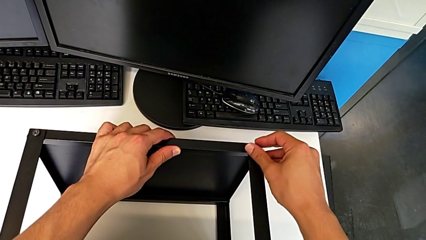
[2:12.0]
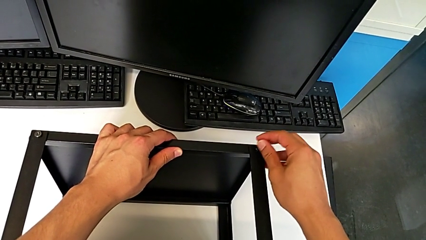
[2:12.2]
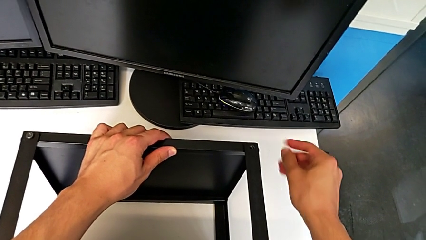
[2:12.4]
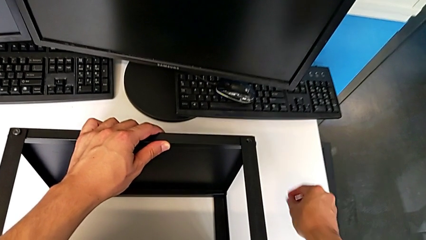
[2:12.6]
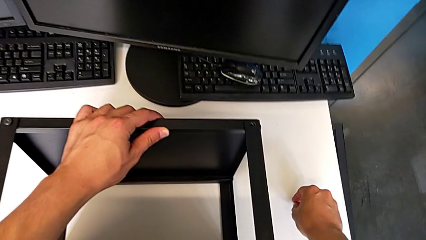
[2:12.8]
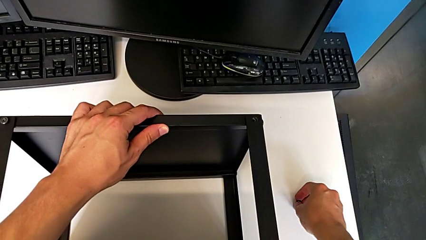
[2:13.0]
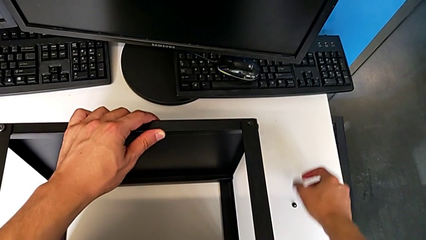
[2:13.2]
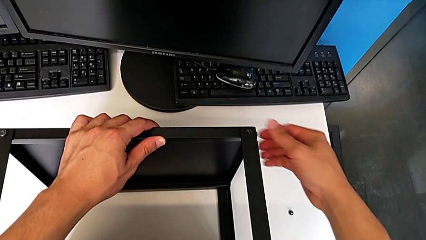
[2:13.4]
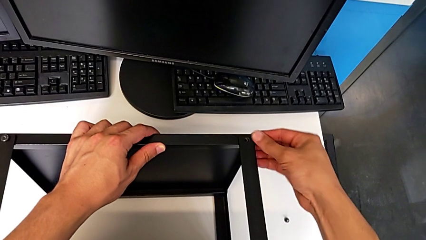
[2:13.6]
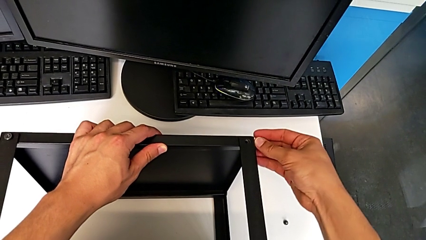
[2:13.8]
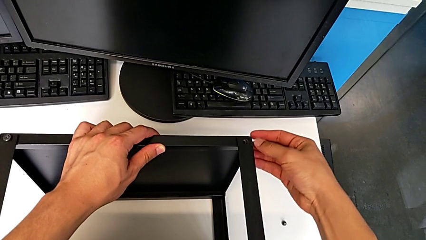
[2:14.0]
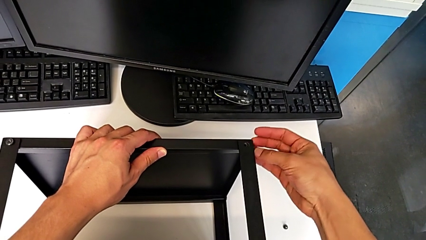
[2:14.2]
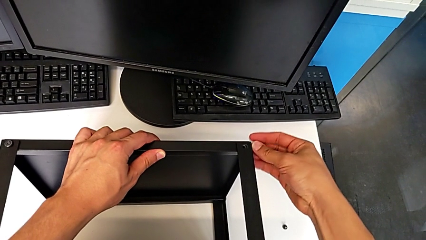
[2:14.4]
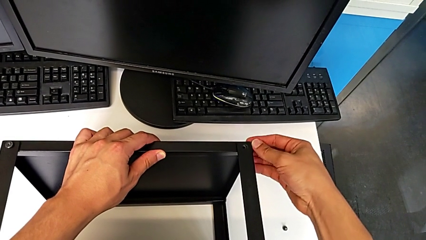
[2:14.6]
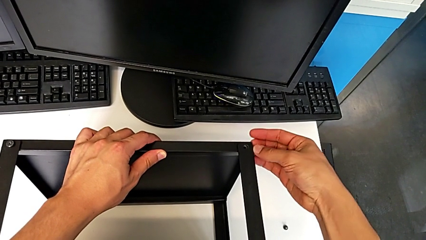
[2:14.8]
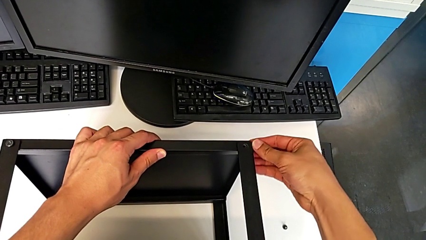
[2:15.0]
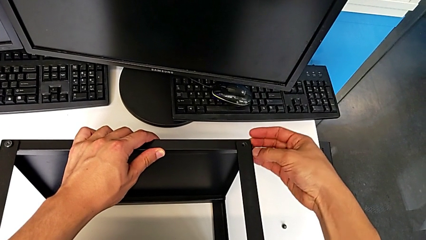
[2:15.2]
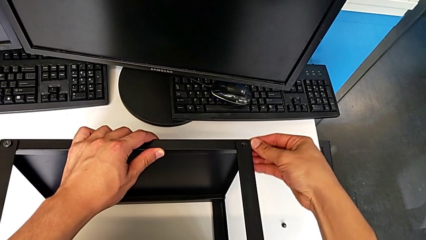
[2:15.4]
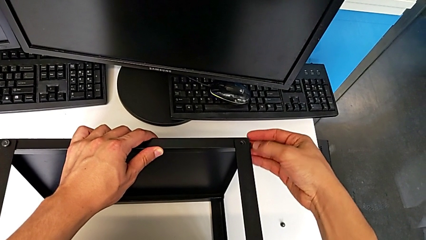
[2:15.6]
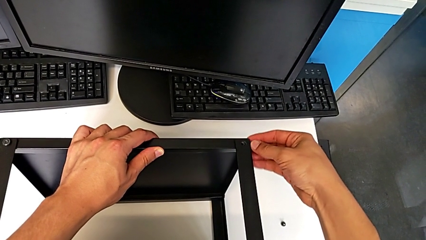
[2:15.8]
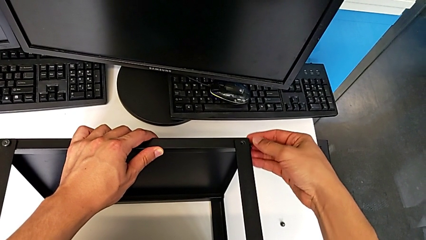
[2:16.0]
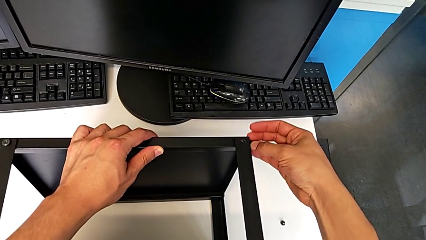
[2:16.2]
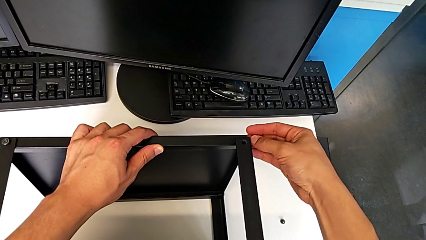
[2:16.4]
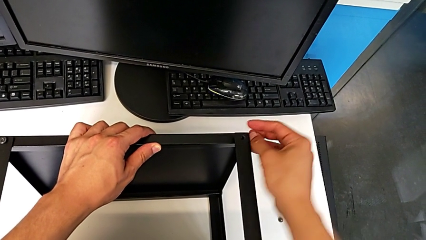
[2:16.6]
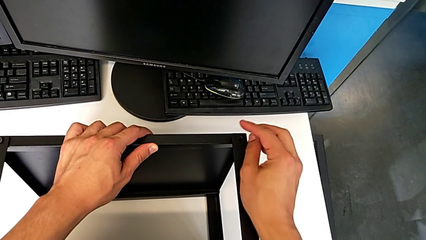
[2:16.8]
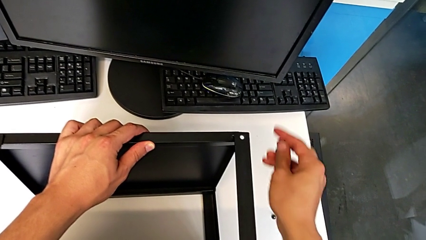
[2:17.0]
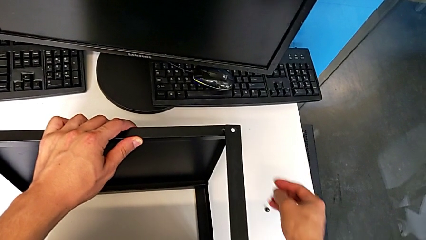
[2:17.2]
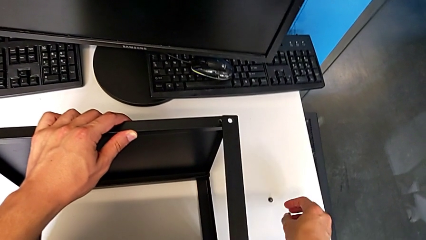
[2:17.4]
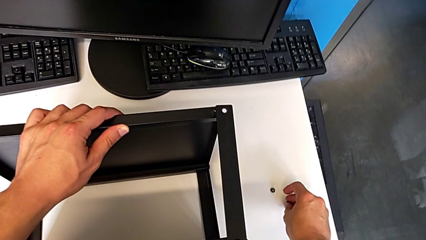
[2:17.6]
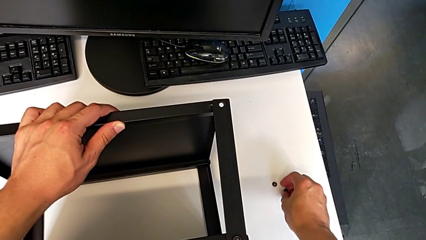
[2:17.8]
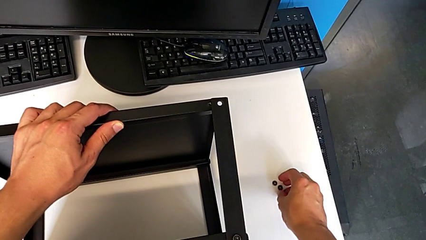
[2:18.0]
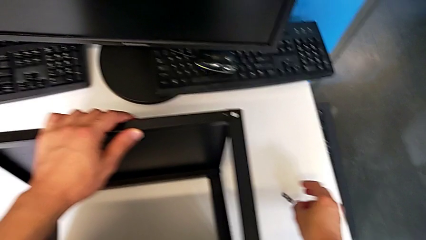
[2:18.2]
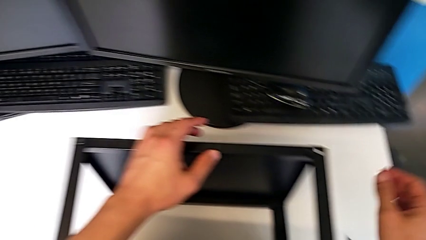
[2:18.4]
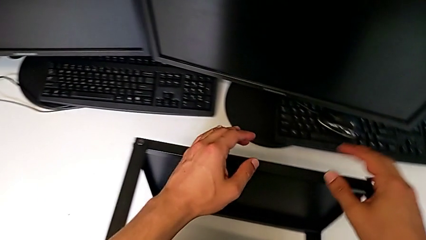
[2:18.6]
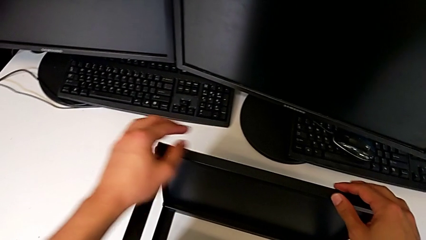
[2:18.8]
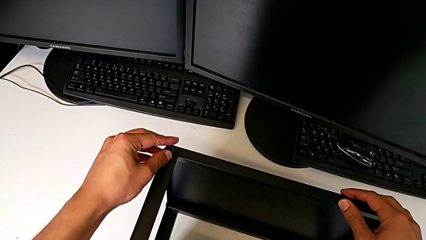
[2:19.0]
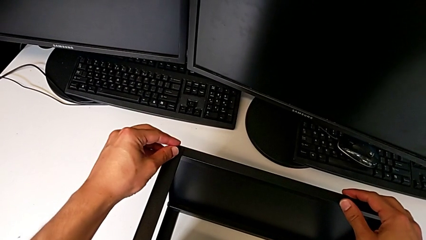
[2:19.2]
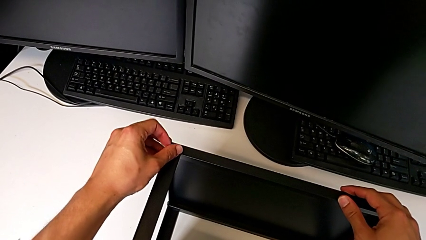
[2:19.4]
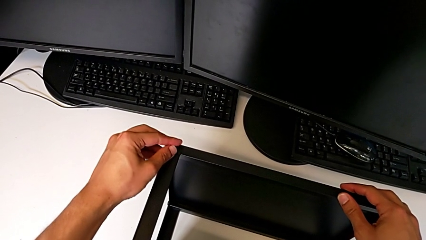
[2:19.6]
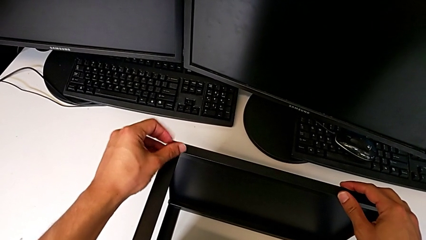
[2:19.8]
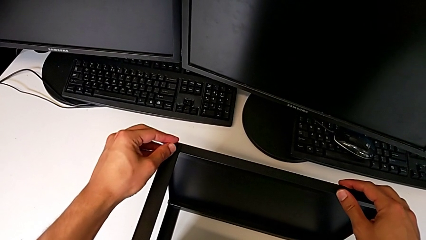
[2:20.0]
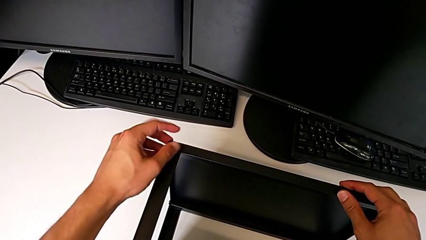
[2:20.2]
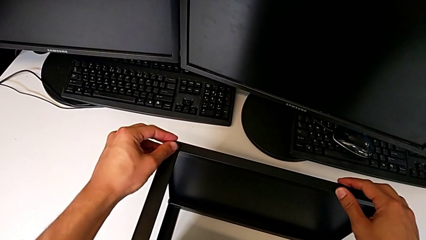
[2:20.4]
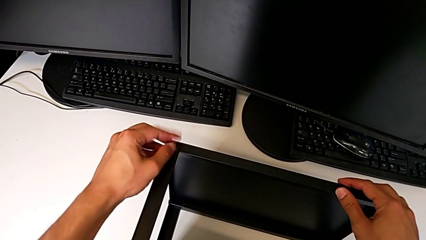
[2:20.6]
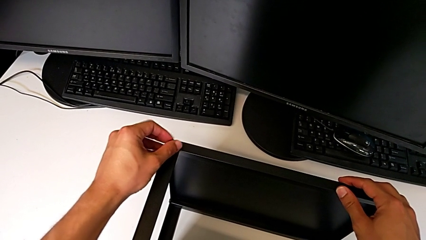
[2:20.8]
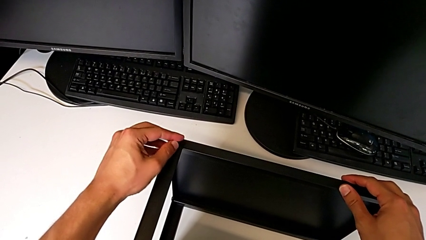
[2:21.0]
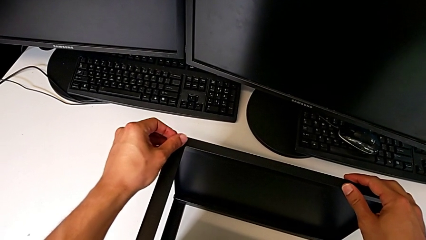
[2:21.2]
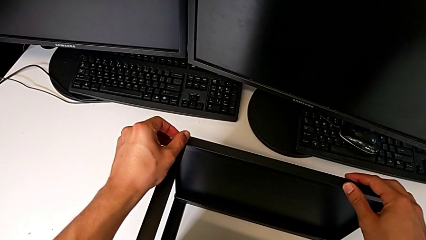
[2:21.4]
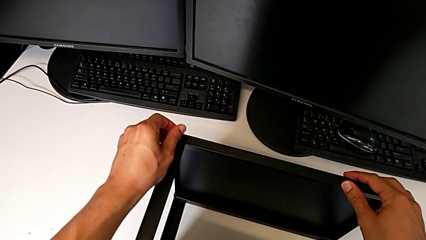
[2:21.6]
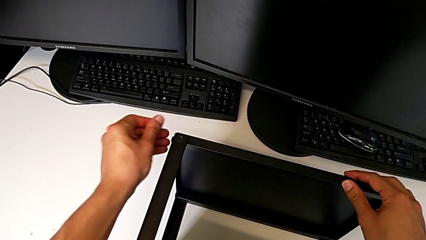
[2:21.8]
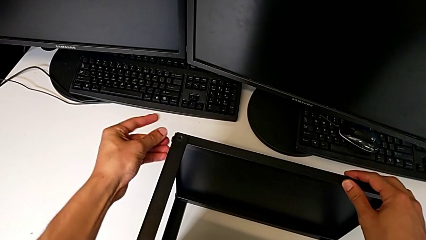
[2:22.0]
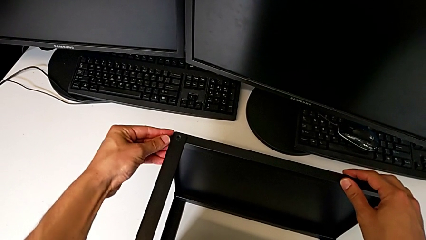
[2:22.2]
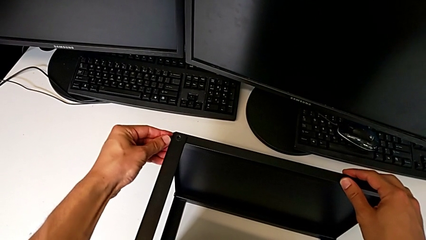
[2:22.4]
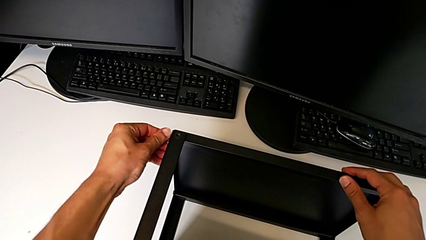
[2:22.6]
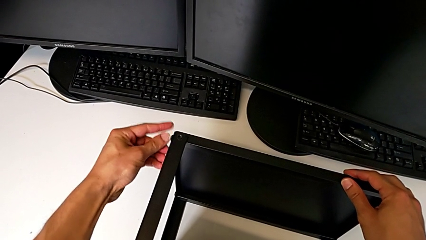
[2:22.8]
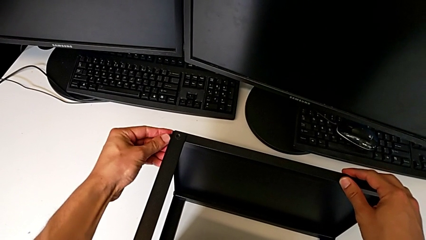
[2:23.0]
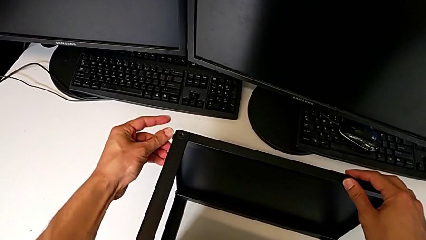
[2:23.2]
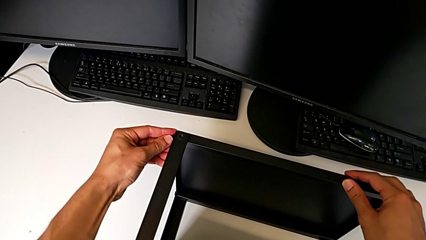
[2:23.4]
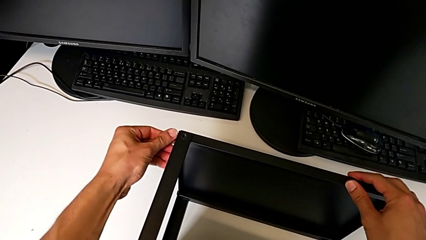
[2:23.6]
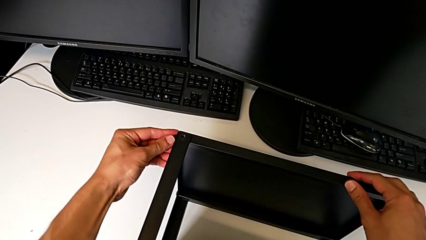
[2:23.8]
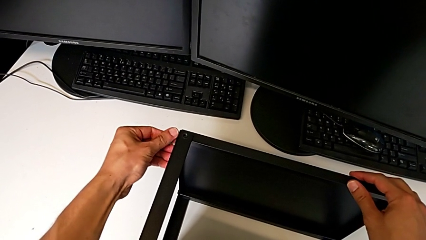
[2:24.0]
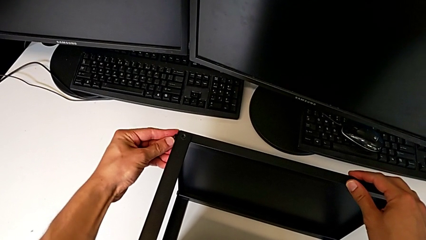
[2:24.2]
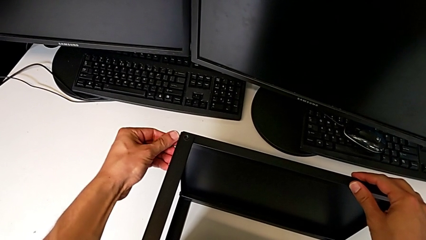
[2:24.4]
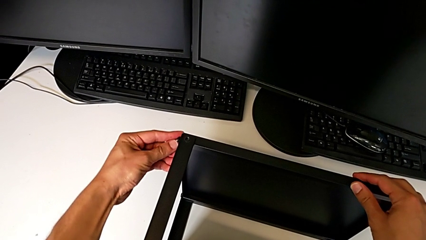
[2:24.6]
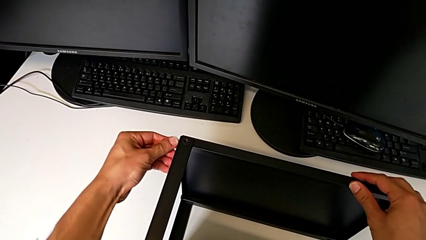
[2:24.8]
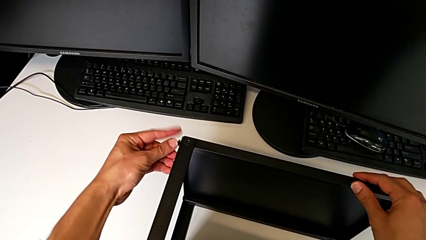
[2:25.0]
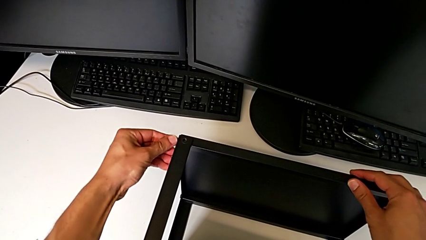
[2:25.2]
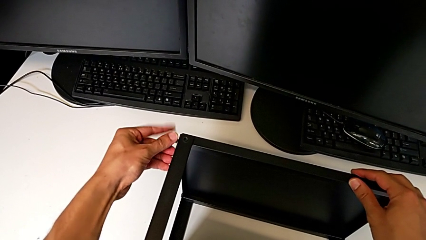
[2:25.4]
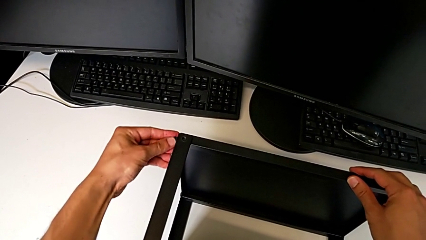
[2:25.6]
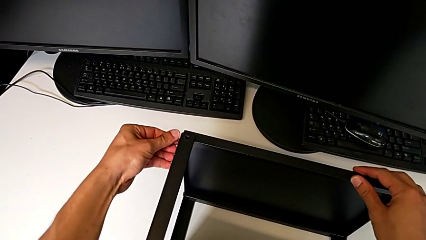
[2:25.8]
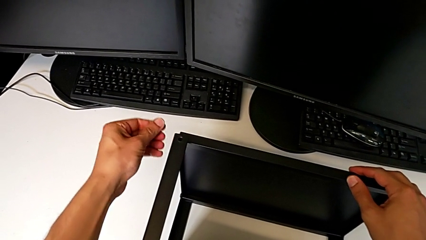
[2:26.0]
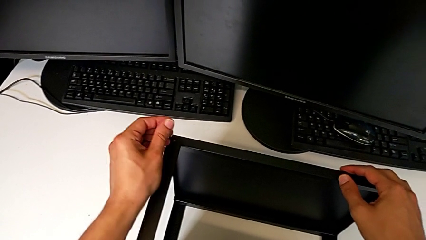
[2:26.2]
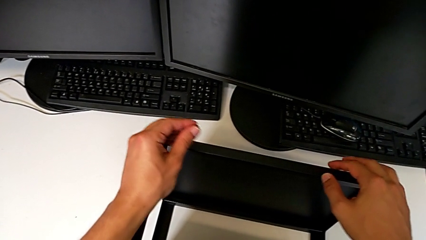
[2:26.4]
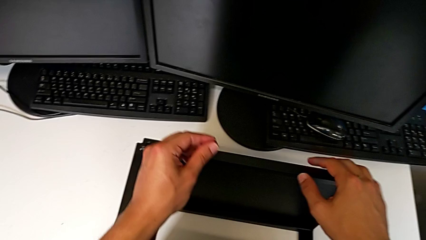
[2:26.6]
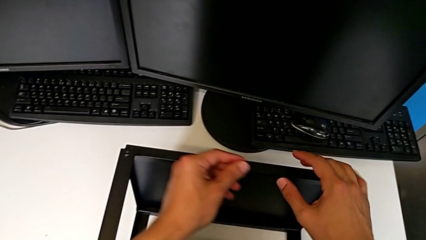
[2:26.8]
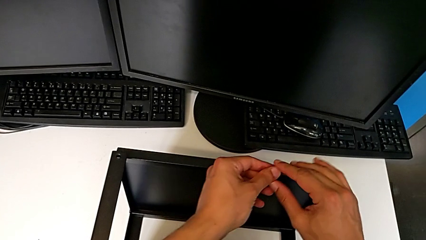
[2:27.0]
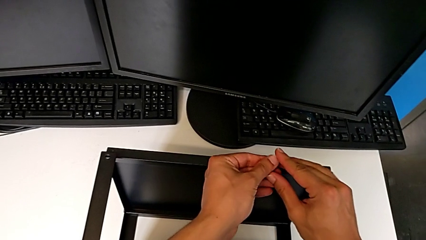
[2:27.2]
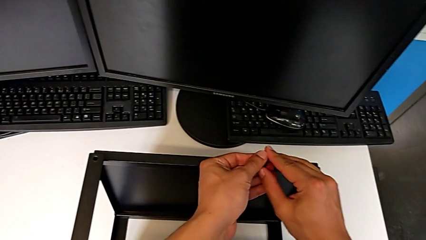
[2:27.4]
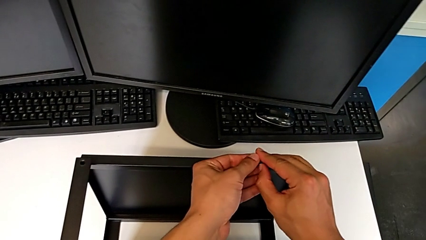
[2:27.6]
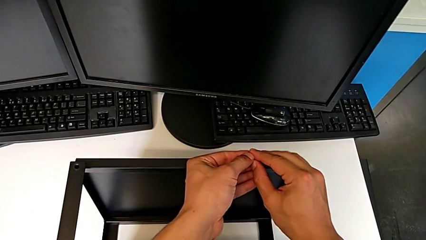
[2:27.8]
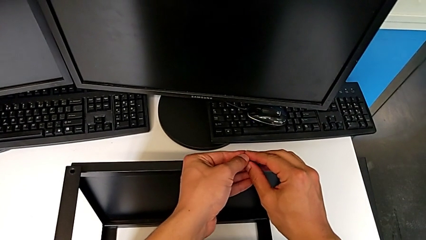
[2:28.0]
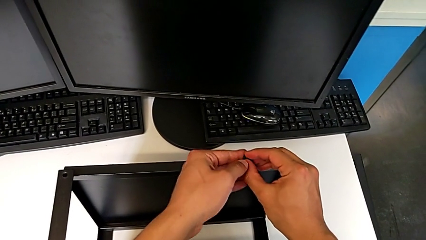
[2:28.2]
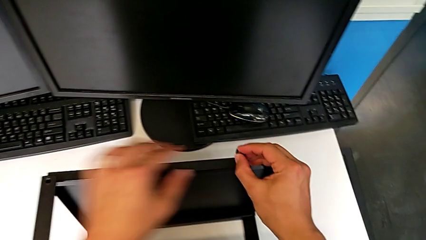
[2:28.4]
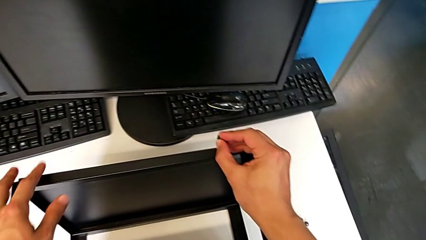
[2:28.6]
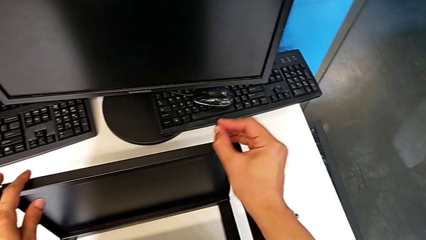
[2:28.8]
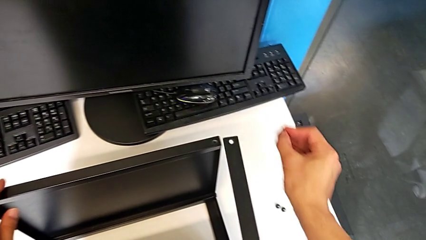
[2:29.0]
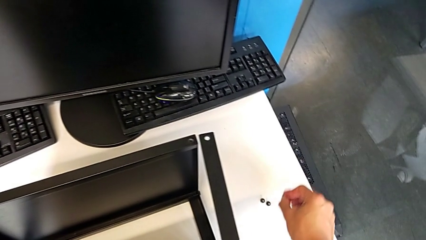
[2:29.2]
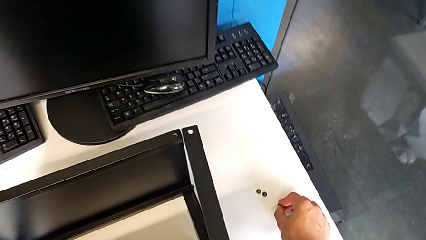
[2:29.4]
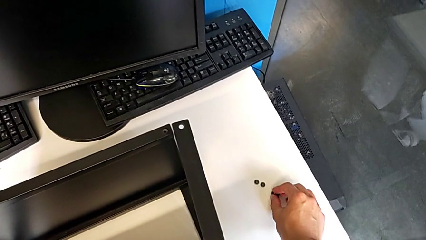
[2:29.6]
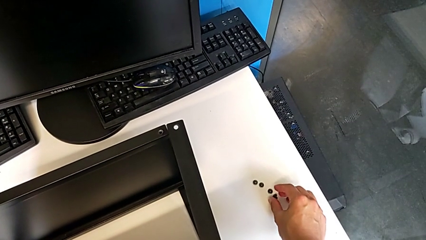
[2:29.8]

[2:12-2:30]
The camera wearer is disassembling the table top. They disassemble the hex socket head, place it, unscrew it, disassemble it, place it, approach it, unscrew it, disassemble it, unscrew it, disassemble it with the left hand, grab it with the right hand and place it.
